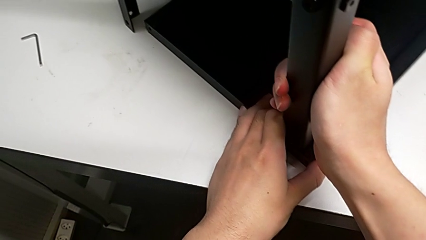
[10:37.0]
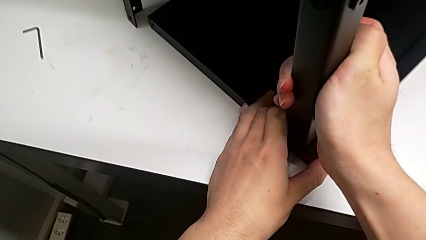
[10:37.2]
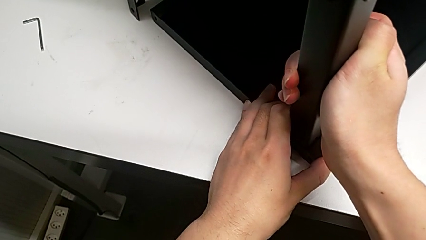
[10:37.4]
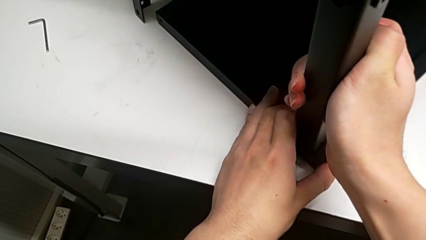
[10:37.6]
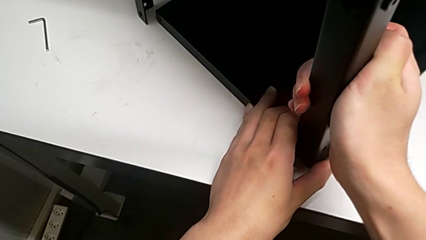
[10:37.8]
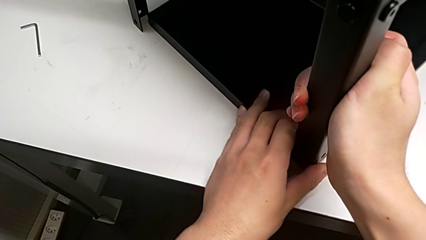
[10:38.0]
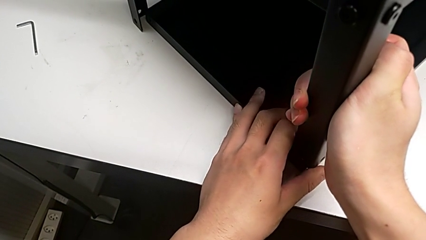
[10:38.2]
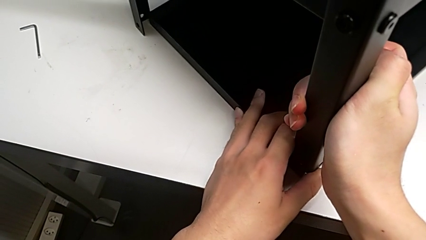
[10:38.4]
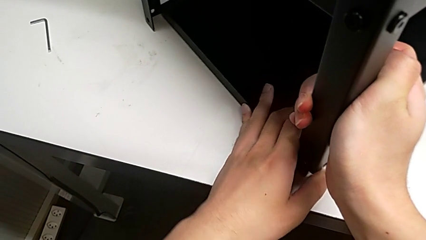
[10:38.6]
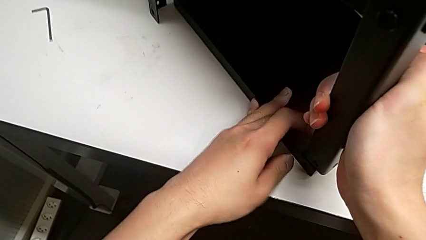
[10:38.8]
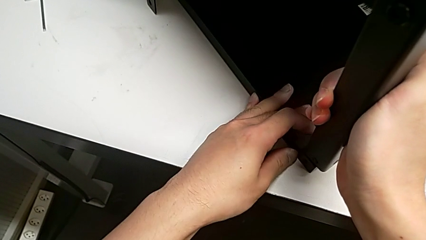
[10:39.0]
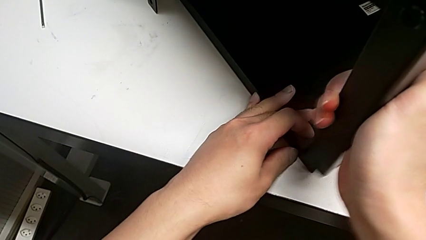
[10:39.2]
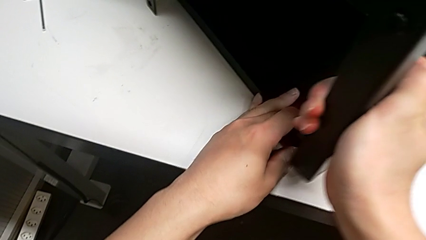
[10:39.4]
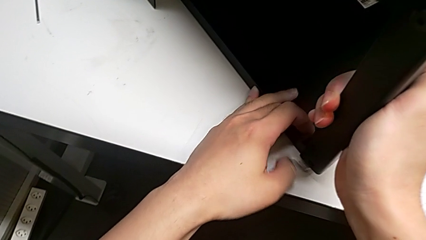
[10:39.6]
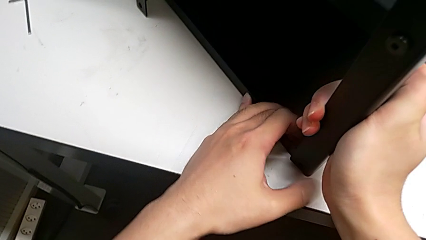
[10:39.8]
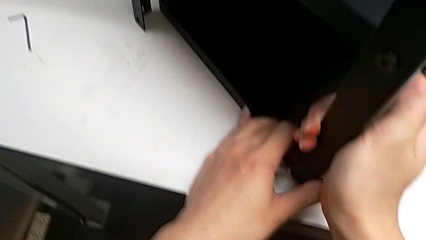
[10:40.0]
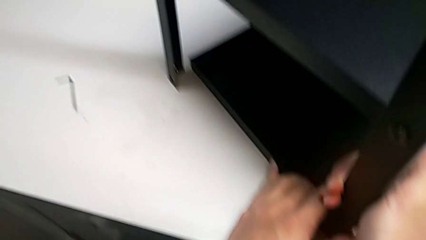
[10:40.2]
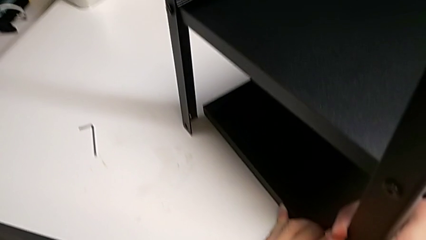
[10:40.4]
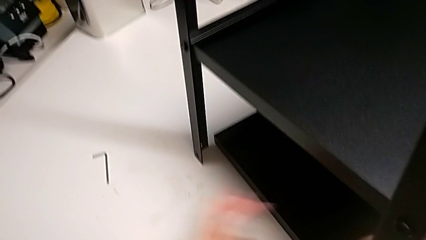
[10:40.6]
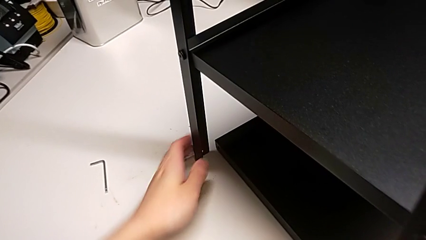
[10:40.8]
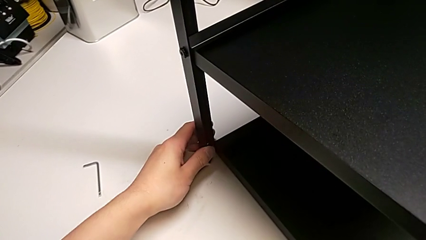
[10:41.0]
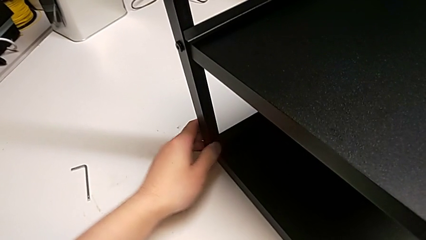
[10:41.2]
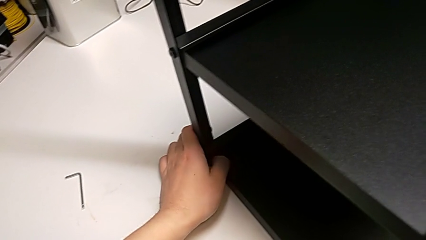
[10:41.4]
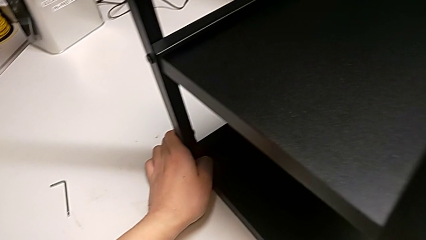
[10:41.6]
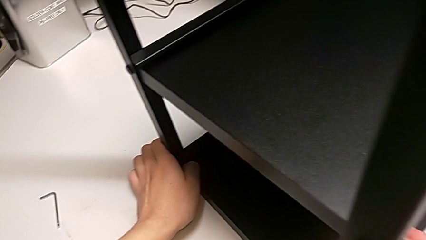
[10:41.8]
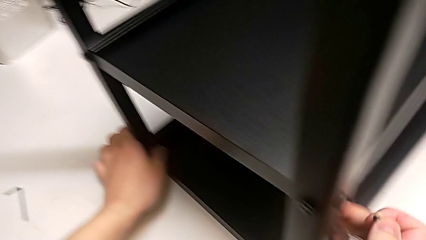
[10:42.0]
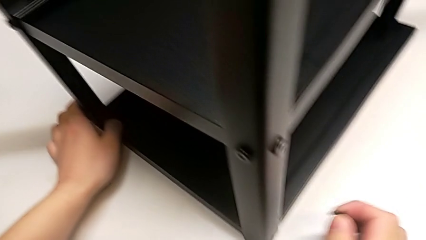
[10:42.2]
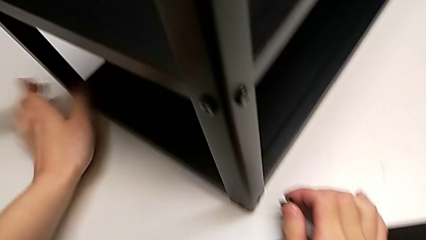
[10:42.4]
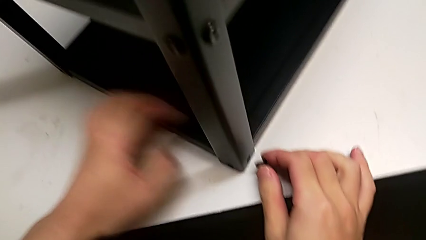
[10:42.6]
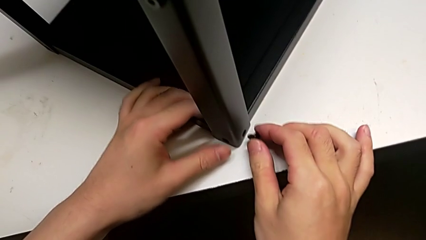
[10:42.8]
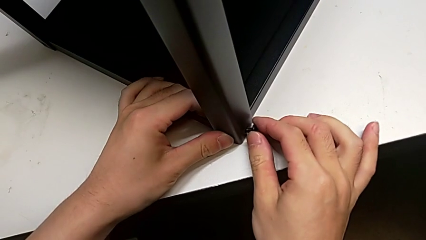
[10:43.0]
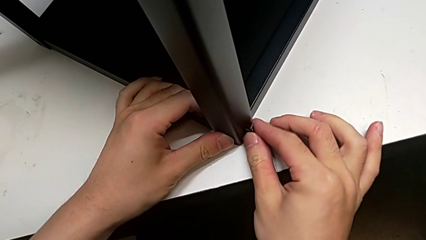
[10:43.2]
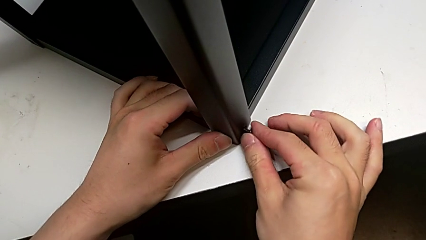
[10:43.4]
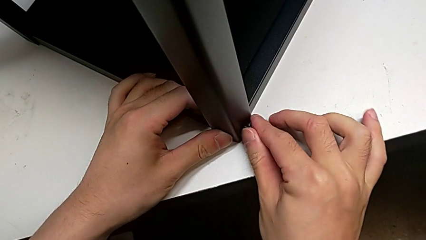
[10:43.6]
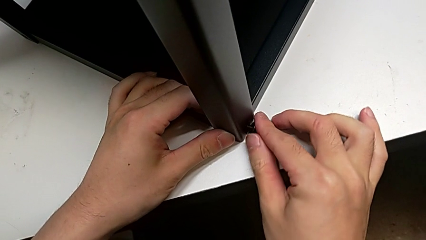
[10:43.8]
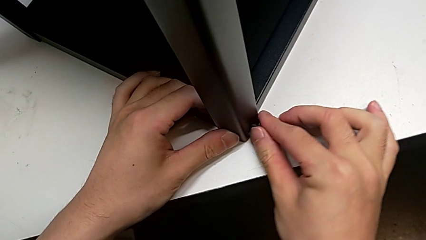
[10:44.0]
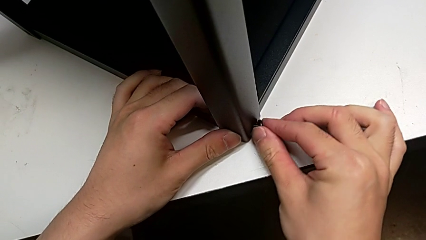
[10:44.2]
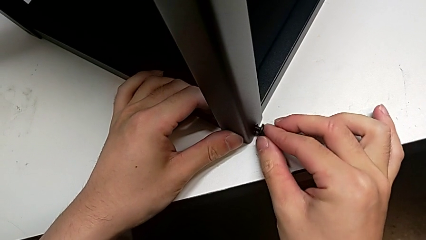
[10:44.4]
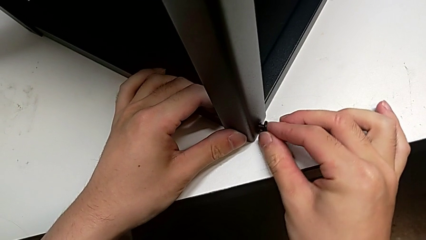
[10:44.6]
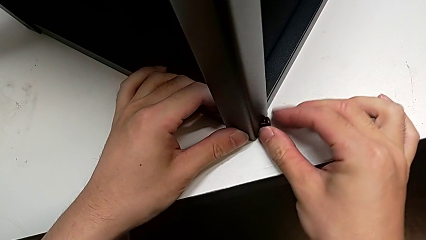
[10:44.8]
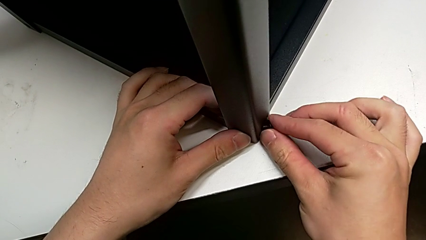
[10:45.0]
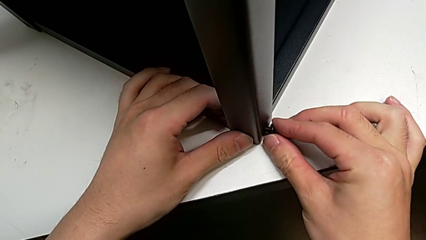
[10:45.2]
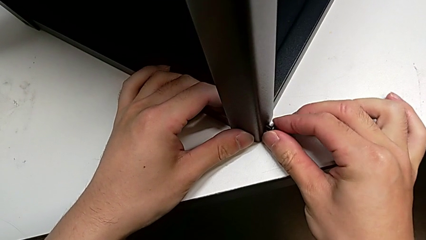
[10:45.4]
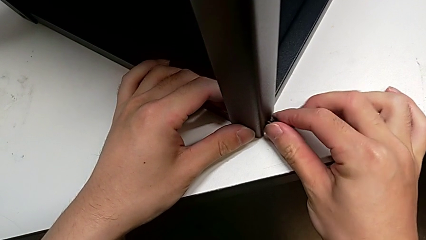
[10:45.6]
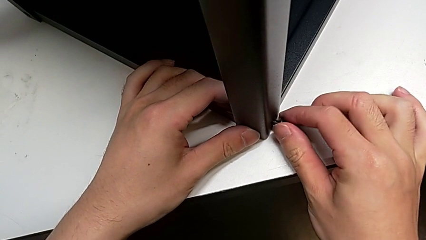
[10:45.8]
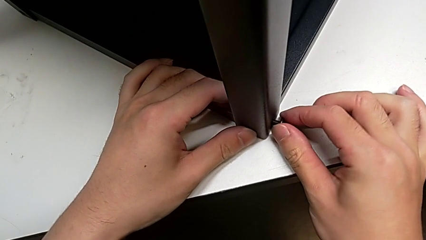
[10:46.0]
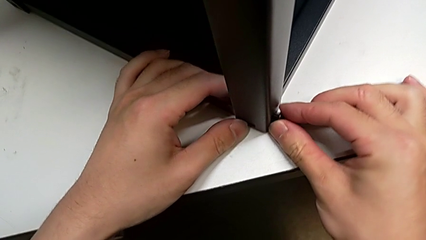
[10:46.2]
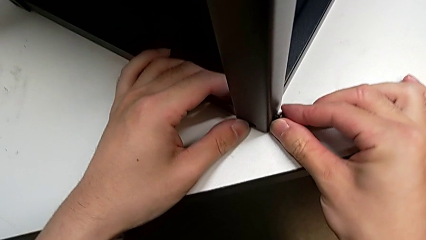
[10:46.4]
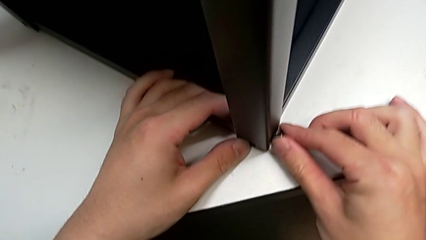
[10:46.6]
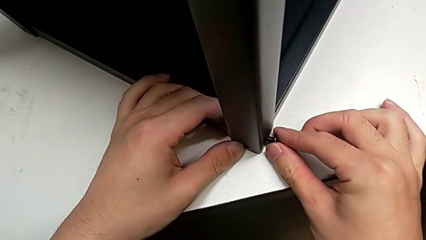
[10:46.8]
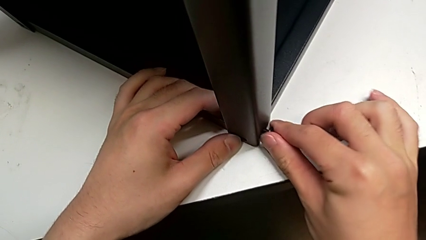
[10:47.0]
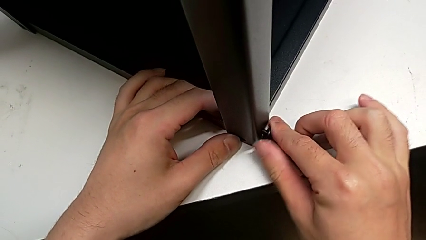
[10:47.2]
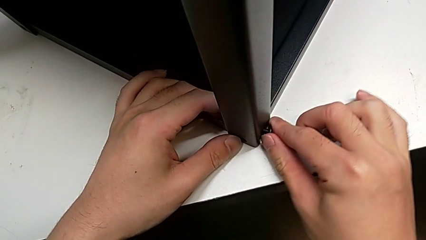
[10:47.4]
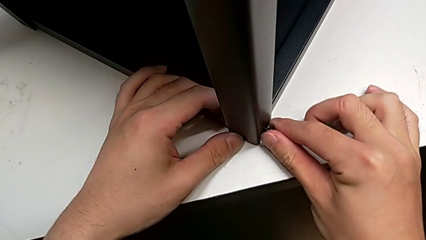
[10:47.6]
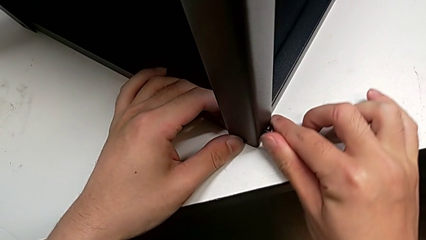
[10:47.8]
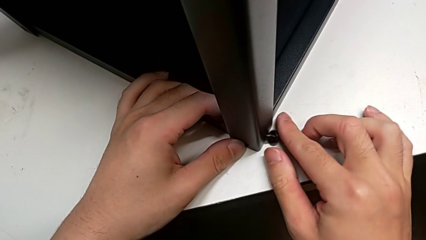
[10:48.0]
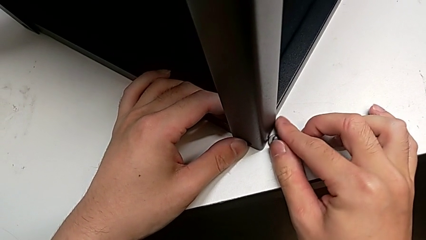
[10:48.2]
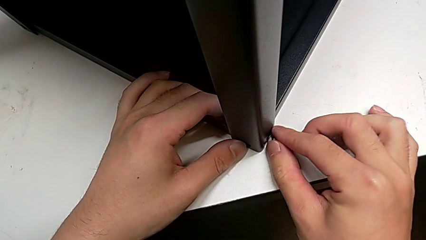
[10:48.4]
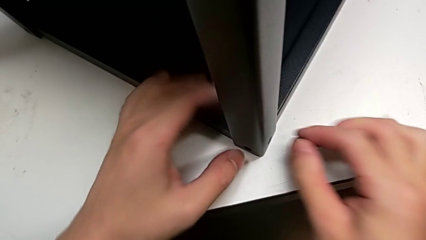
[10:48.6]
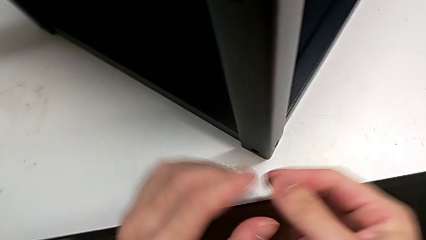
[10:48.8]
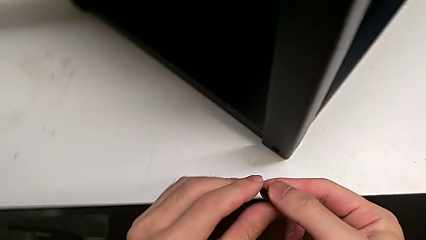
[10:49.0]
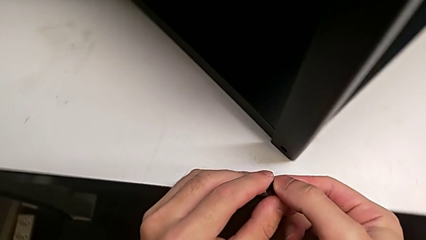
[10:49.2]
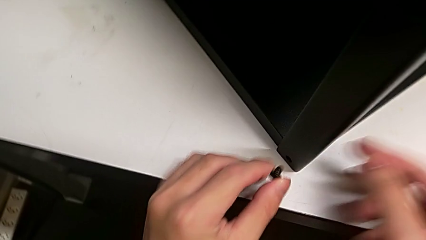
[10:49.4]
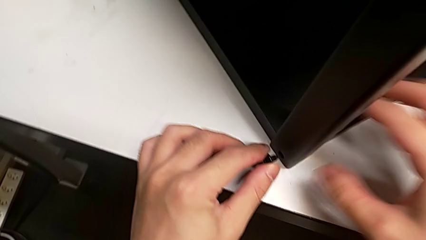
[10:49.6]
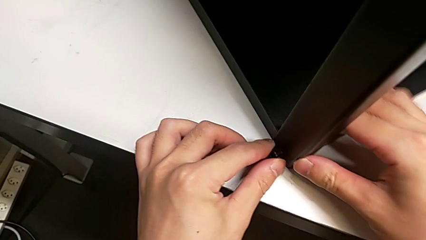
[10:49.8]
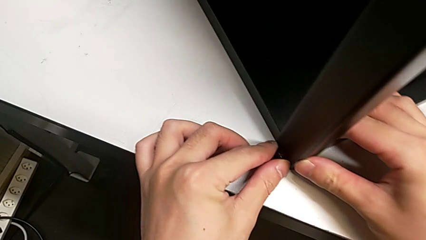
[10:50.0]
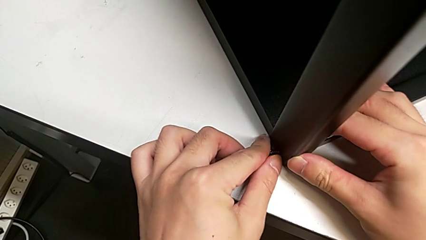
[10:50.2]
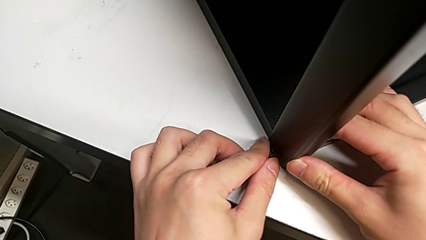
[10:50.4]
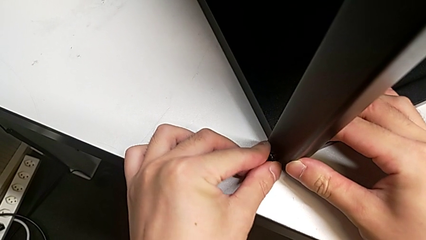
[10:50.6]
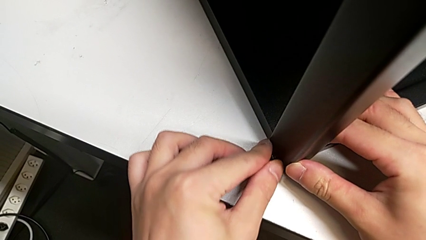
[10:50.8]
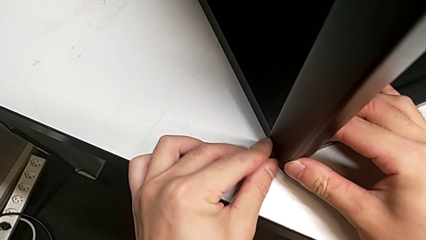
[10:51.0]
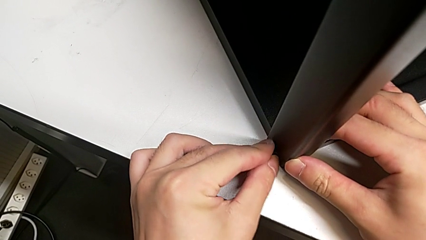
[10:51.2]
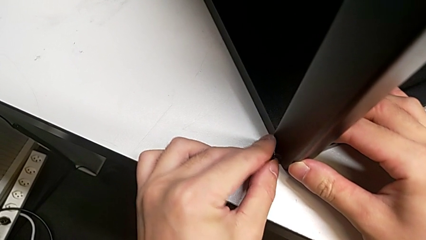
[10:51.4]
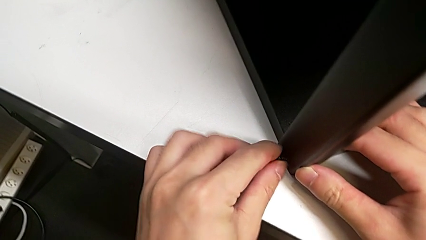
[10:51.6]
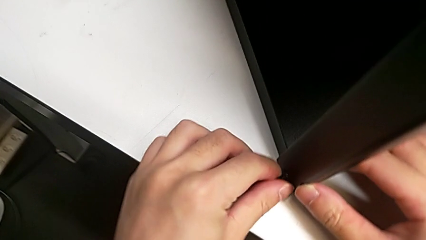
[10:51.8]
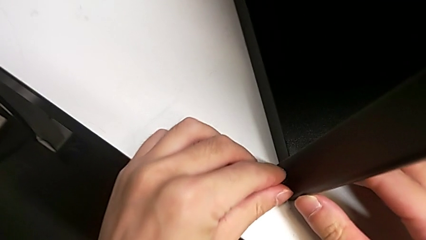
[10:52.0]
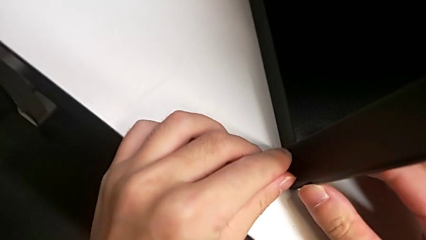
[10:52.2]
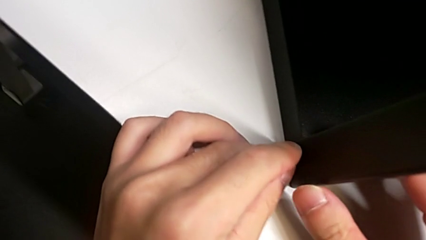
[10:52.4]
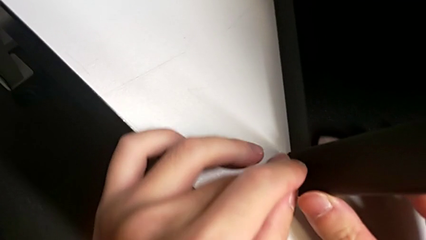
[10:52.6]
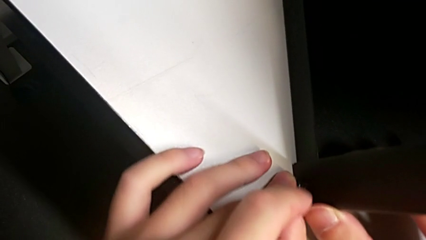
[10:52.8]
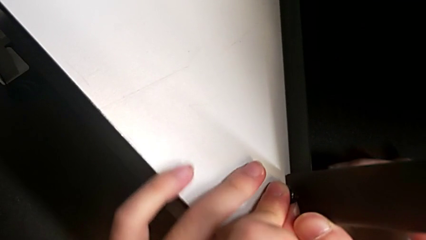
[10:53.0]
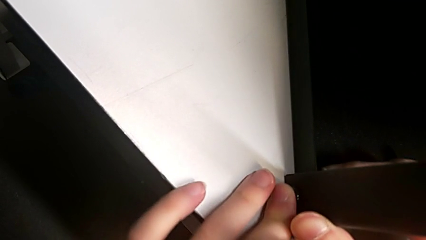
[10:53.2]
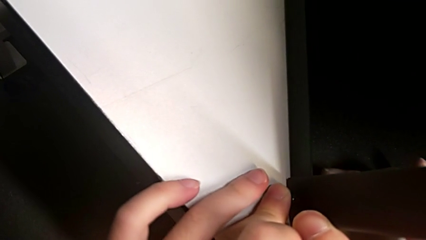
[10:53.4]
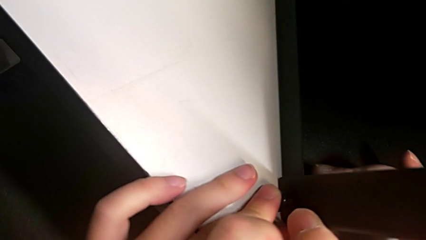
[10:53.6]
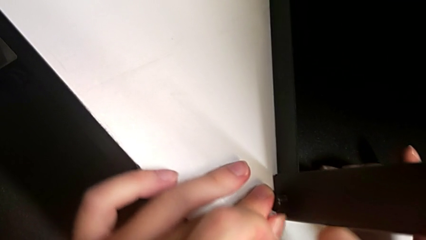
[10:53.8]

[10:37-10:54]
The camera wearer is screwing the top shelf into place. They keep aligning the first hex socket head, insert the hex socket head, pull the first hex socket head and begin to insert it.
